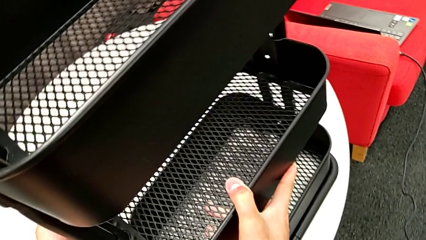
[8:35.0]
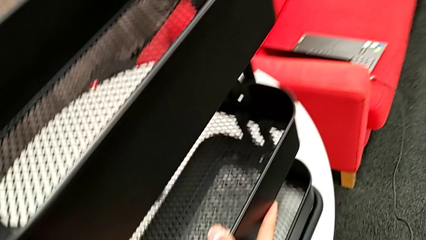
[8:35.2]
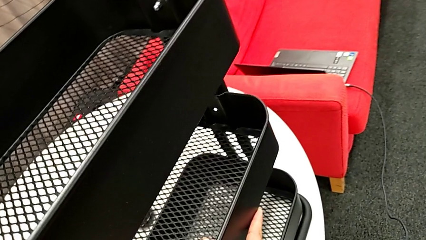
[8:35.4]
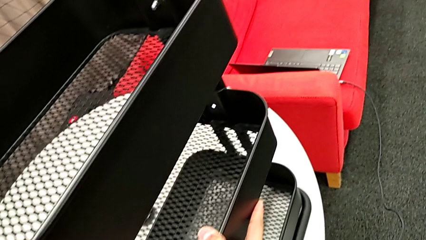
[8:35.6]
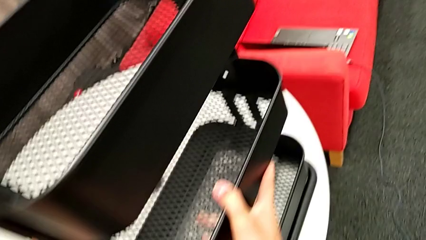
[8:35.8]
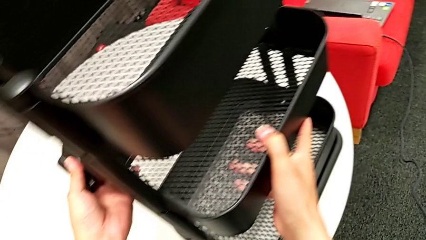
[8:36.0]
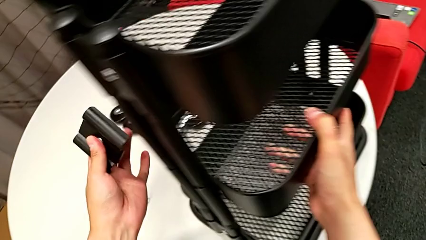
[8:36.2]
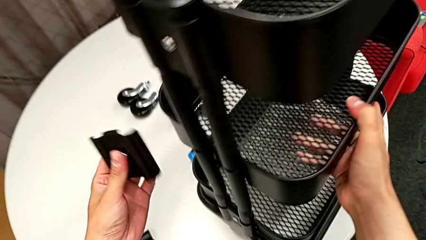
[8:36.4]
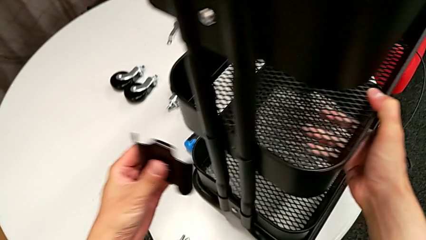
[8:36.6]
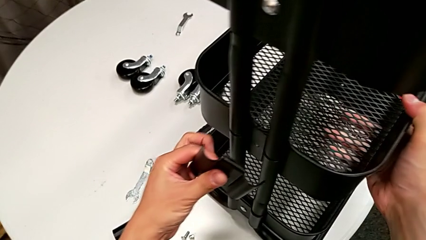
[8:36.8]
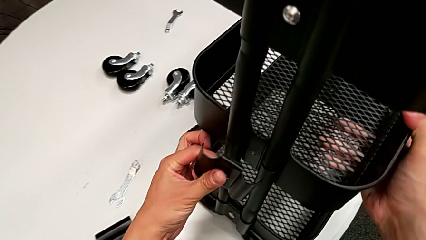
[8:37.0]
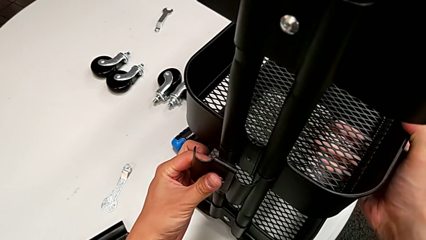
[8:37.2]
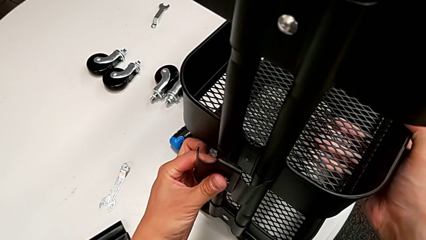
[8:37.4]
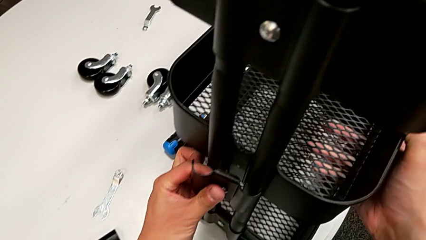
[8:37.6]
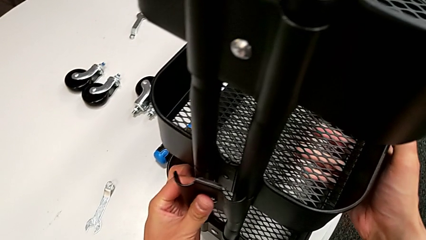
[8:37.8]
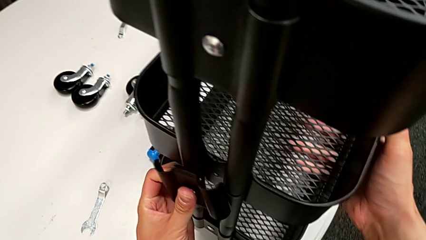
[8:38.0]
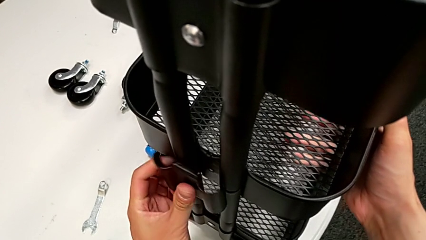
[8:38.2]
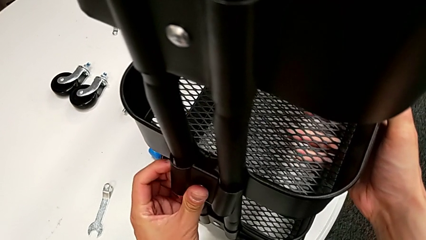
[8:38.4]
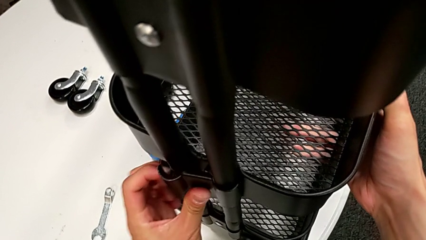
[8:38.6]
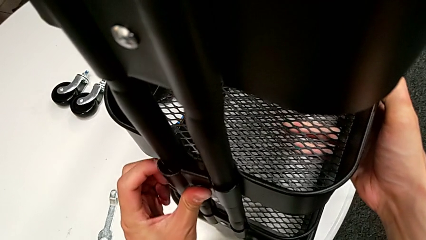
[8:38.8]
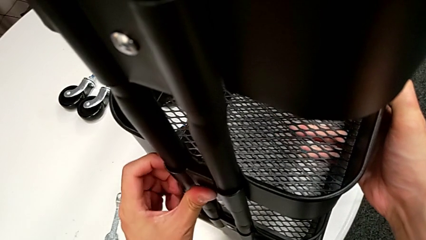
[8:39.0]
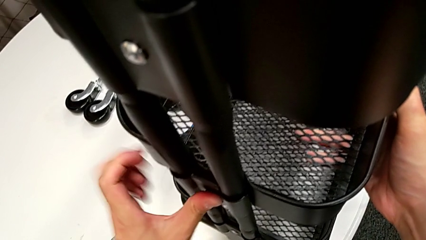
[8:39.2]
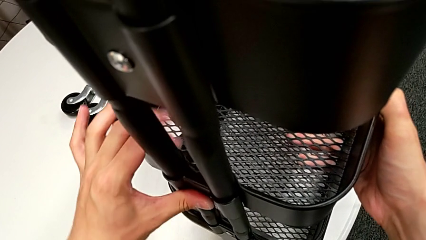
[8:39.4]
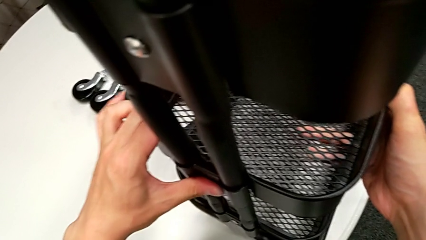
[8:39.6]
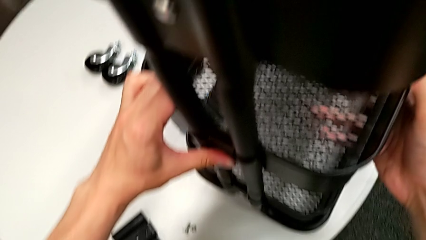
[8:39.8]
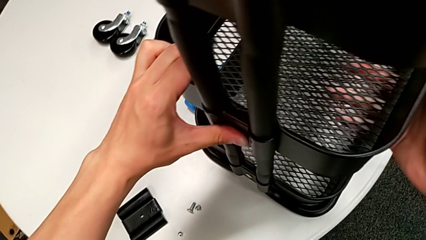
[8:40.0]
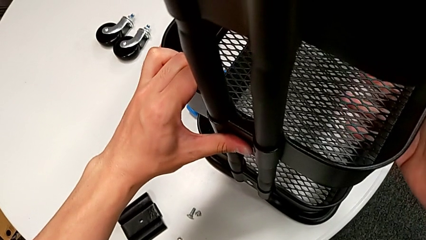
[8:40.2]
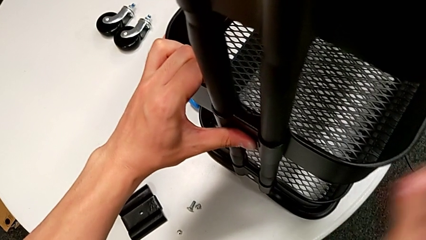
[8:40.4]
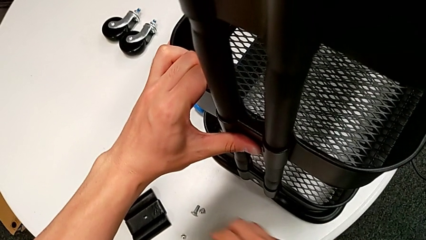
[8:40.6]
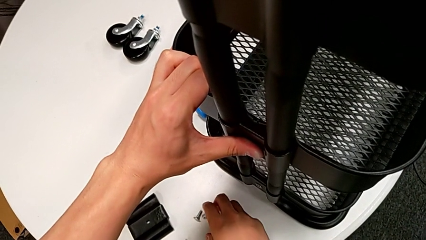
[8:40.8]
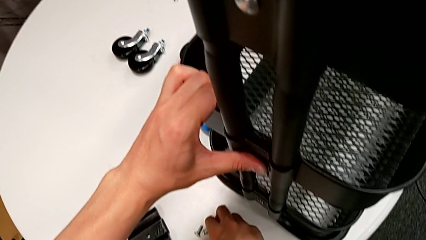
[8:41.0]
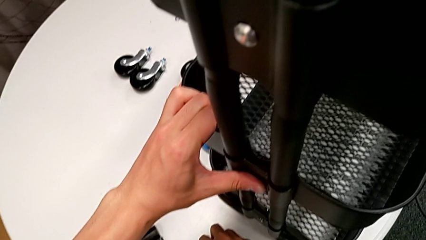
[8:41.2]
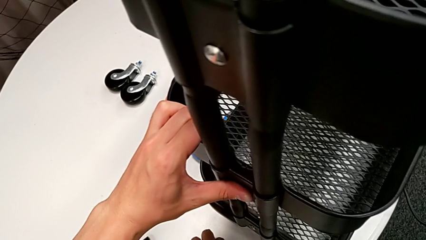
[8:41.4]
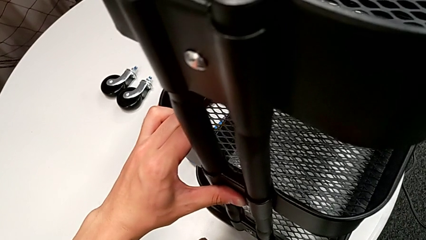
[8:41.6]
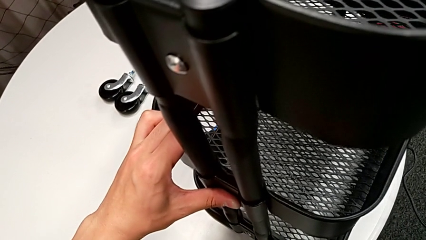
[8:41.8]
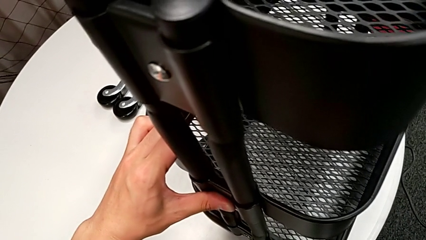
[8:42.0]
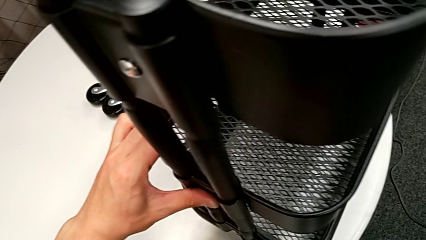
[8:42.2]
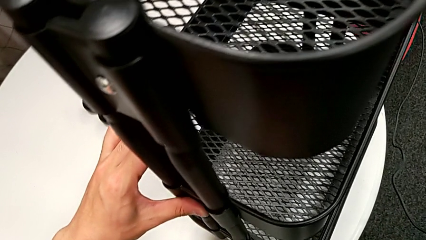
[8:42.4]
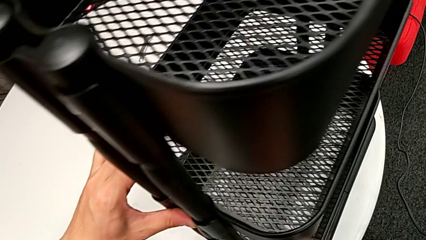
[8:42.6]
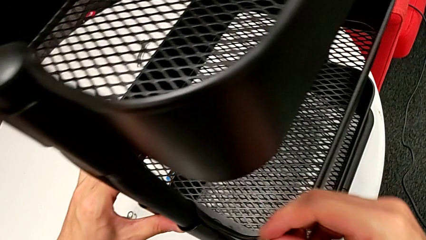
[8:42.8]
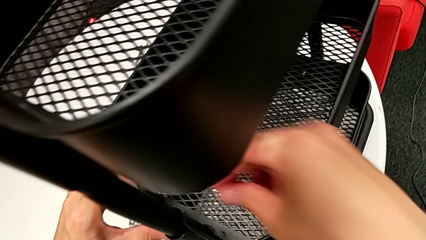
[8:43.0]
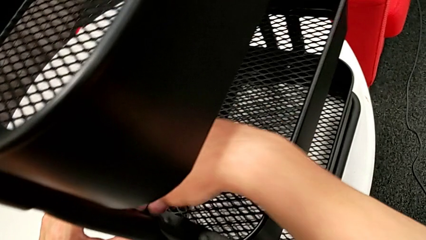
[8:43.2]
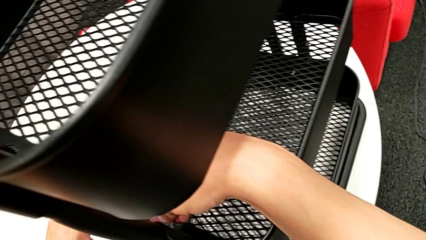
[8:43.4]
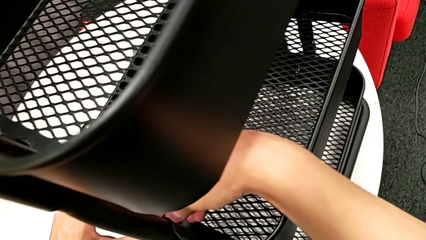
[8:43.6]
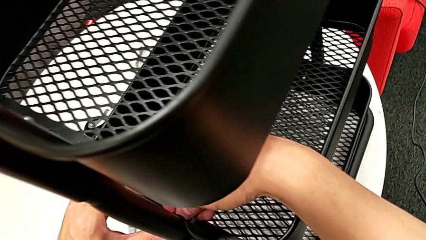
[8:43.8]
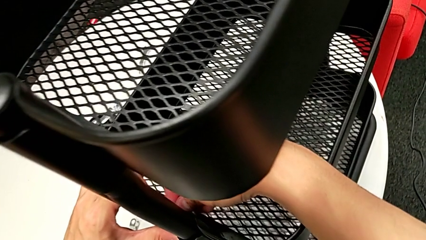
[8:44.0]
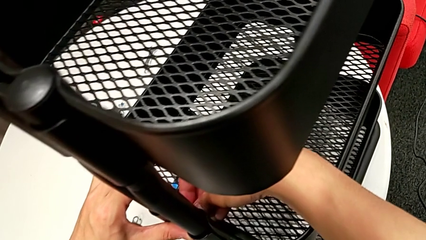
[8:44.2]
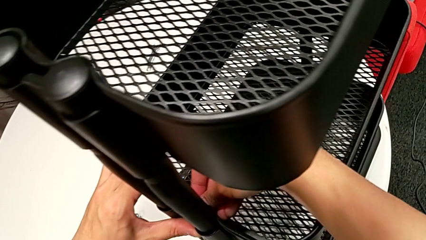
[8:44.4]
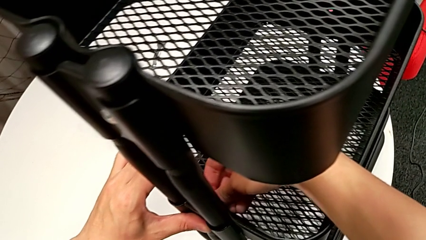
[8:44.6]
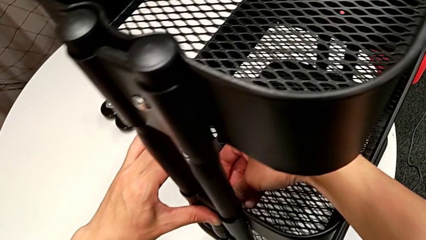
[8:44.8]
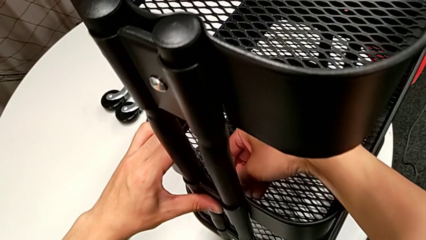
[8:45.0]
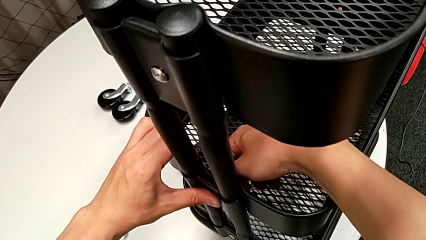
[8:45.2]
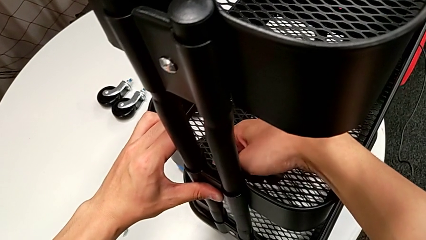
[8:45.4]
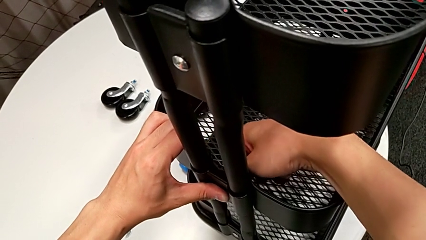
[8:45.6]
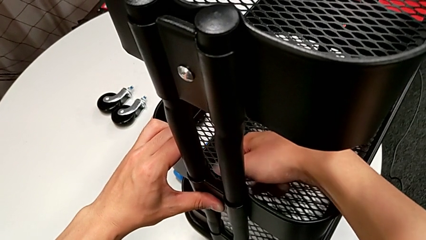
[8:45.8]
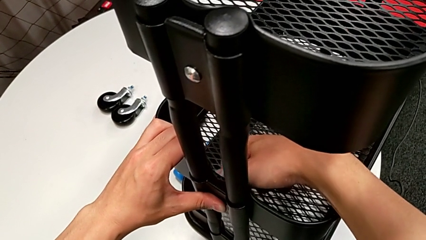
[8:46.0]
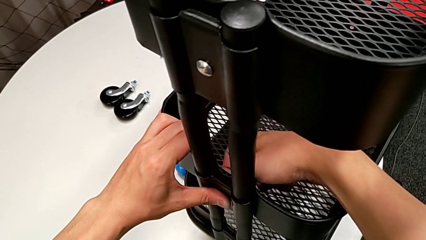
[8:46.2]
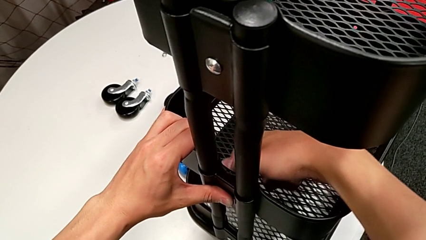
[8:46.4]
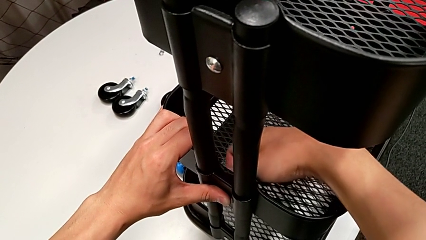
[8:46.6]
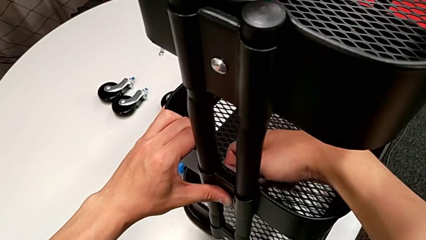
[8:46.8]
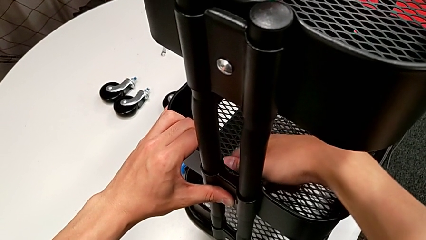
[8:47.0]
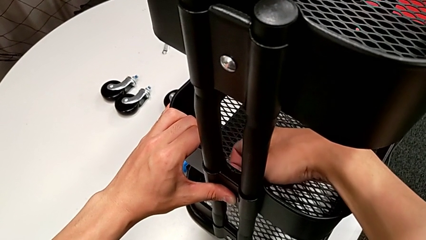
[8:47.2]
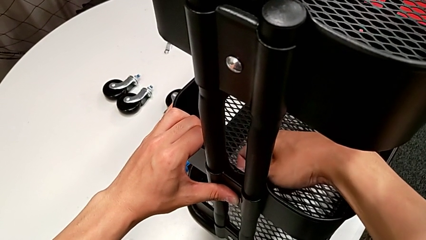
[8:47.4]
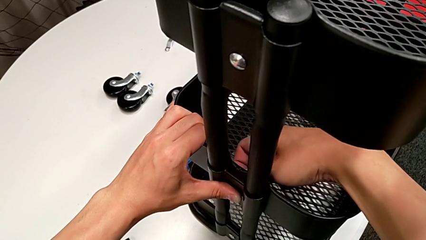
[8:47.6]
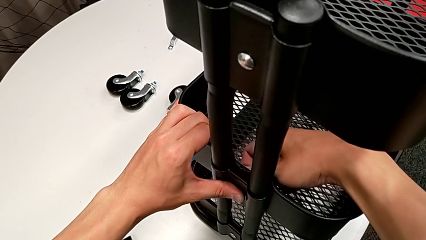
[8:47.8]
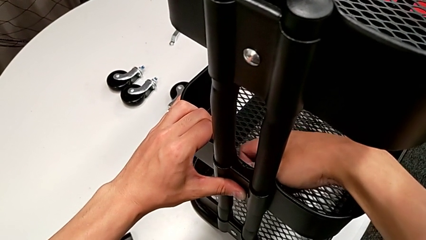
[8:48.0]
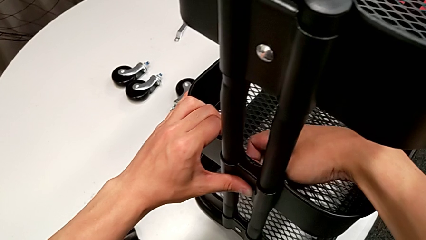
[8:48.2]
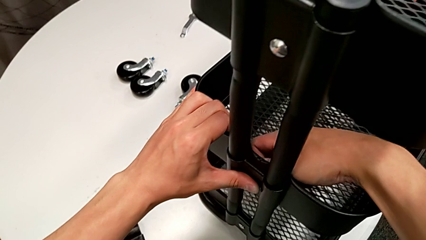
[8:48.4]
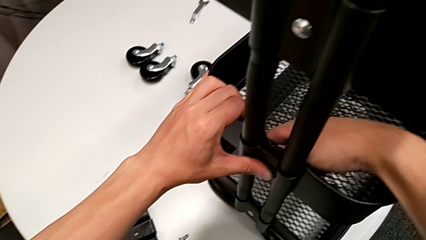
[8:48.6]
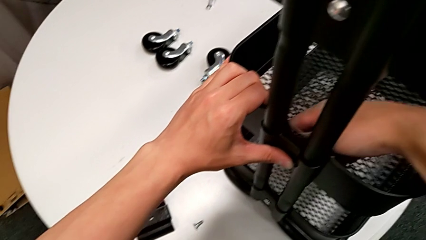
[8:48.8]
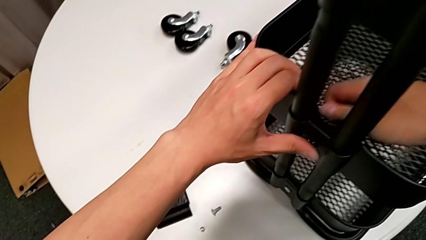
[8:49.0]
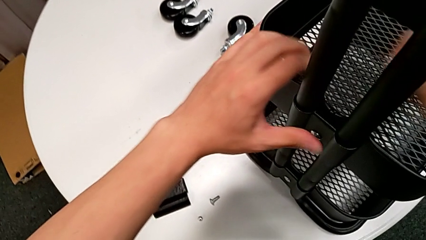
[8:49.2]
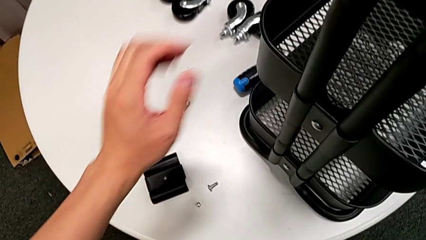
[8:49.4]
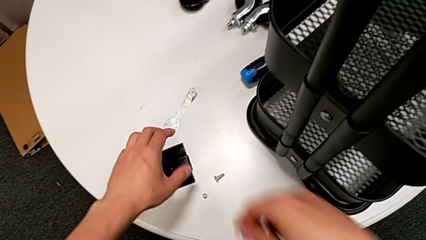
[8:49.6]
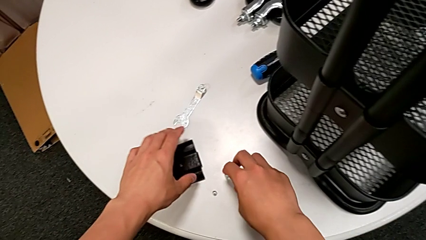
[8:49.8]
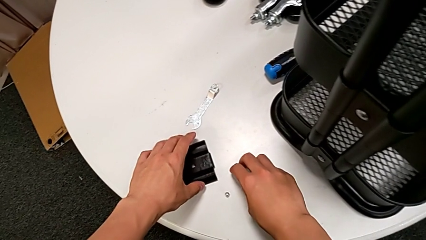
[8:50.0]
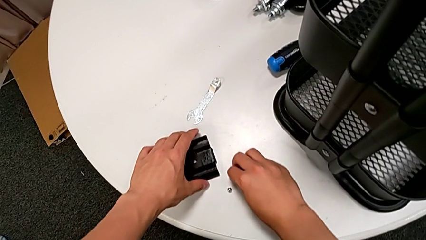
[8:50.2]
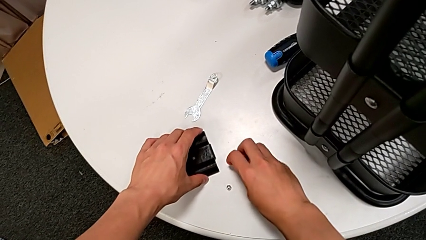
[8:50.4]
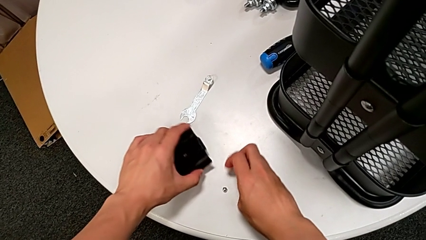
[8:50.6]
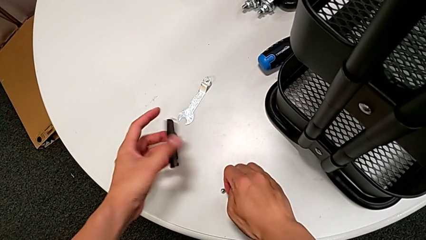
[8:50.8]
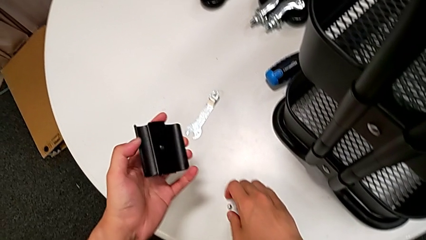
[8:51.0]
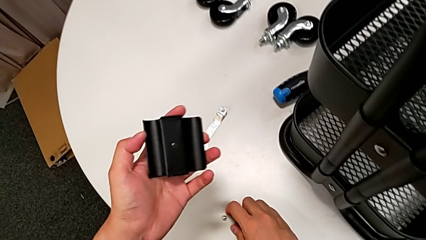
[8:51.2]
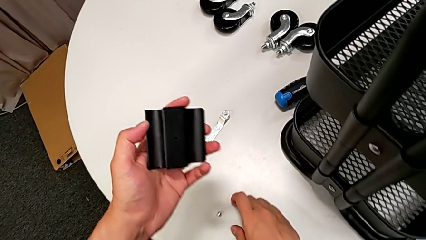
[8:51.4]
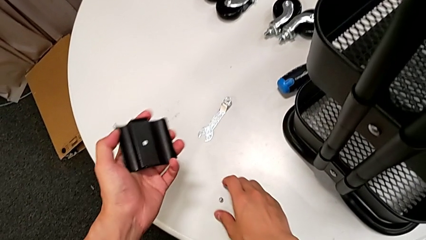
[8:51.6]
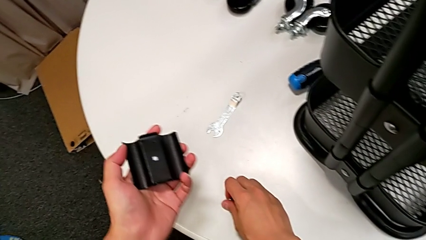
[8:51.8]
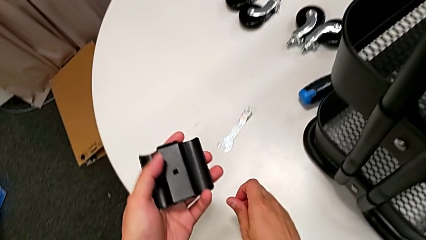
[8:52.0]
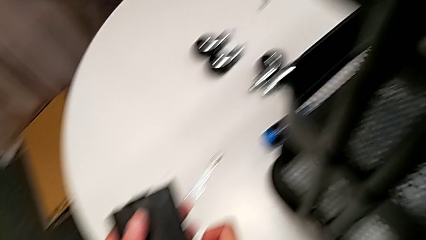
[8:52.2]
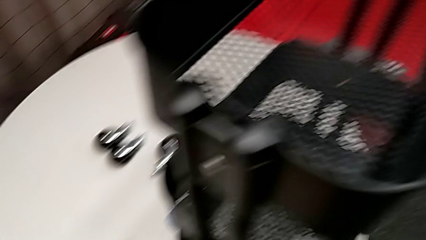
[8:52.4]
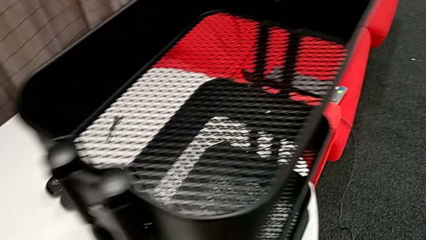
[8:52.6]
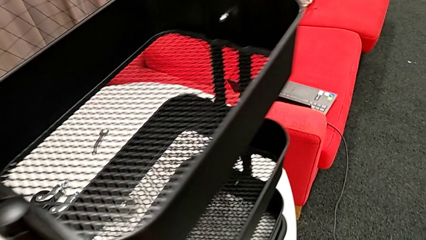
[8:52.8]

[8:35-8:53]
The camera wearer is screwing the middle grid tray. They insert the fifth bracket, grab the fifth hexagon cap nut, screw it and grab the sixth bracket.
